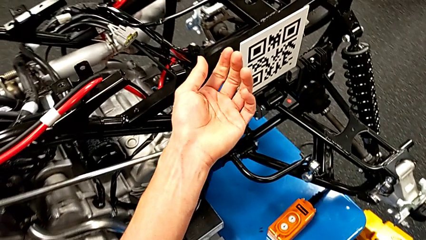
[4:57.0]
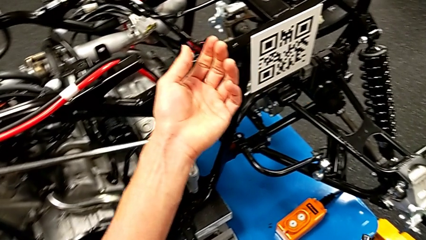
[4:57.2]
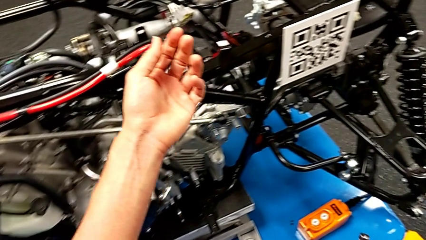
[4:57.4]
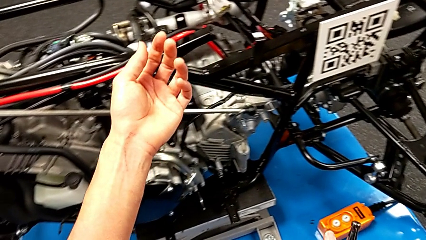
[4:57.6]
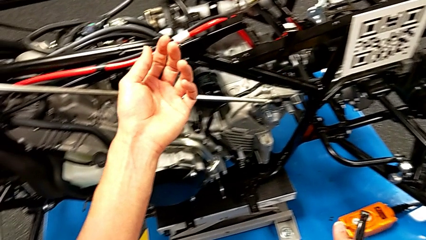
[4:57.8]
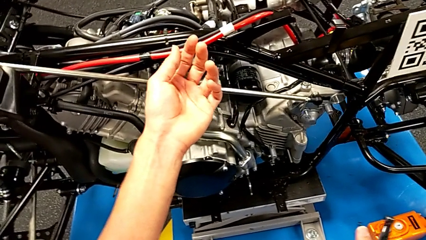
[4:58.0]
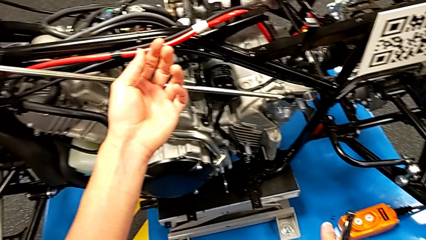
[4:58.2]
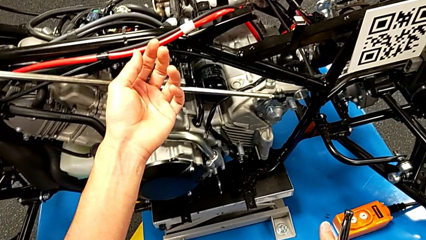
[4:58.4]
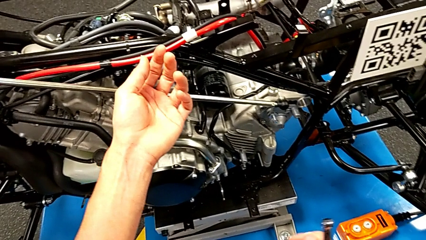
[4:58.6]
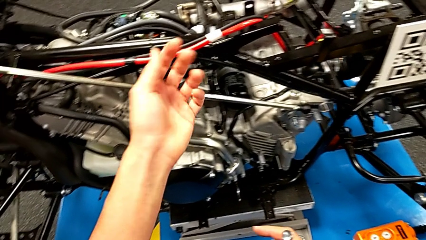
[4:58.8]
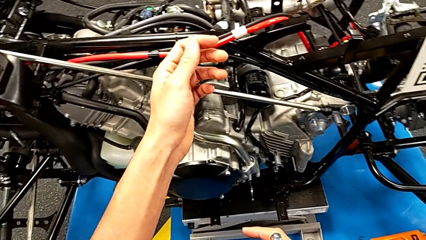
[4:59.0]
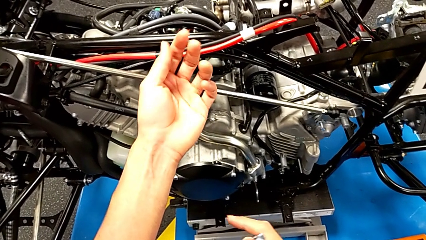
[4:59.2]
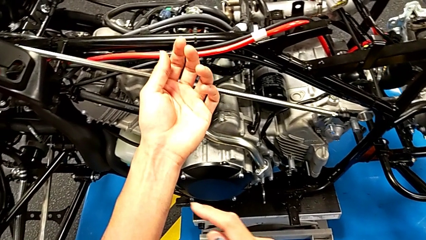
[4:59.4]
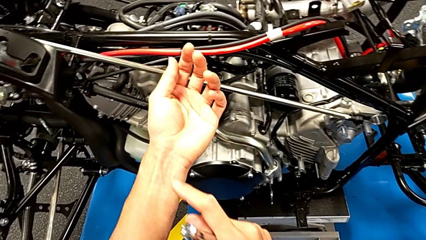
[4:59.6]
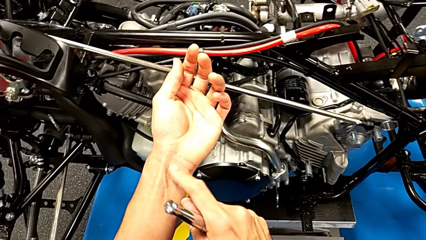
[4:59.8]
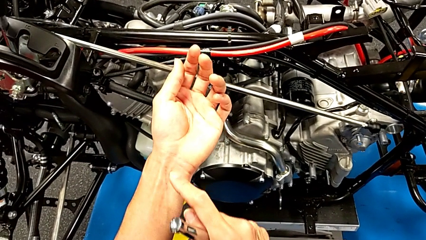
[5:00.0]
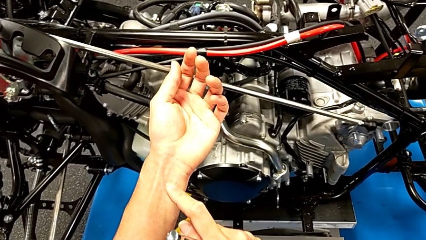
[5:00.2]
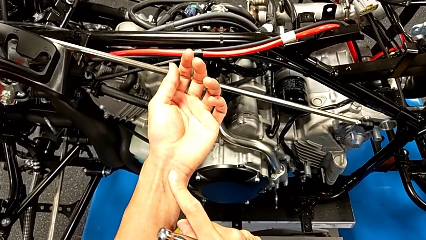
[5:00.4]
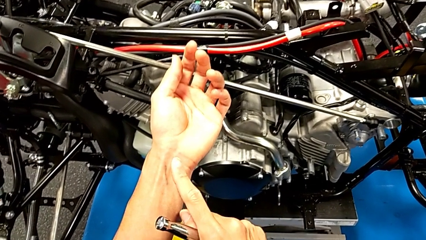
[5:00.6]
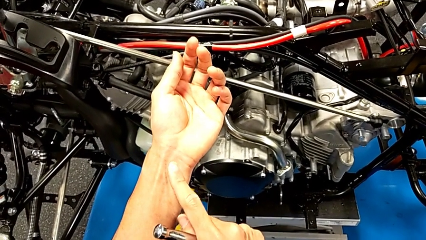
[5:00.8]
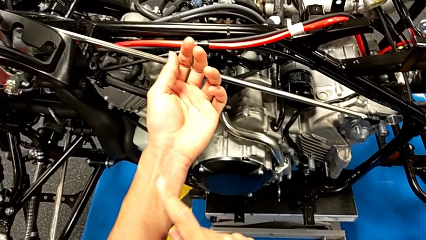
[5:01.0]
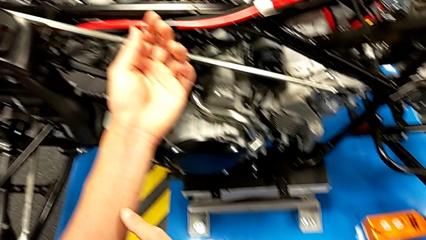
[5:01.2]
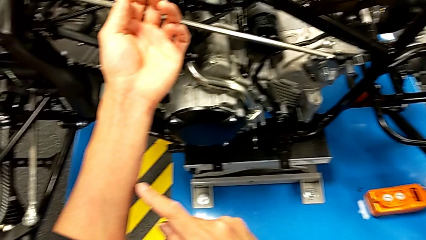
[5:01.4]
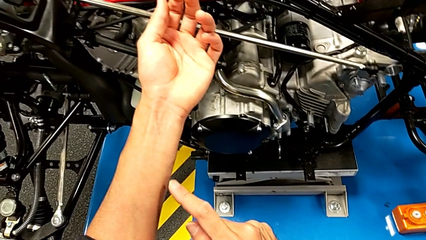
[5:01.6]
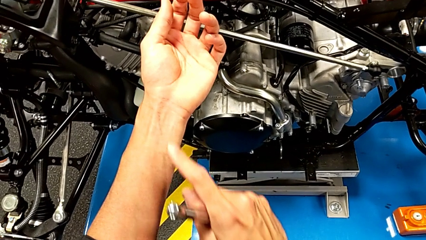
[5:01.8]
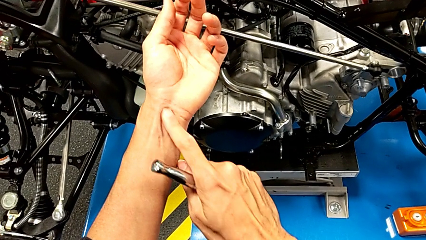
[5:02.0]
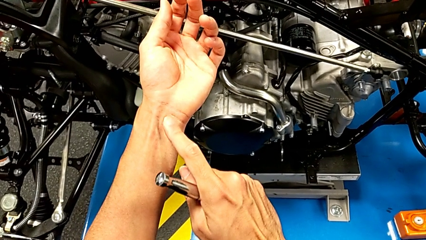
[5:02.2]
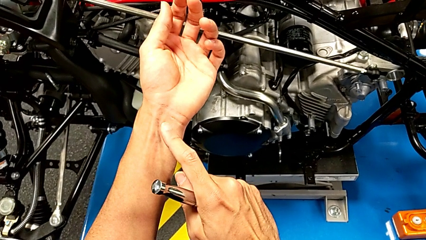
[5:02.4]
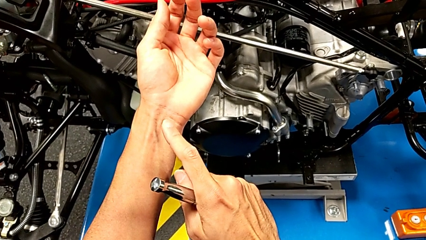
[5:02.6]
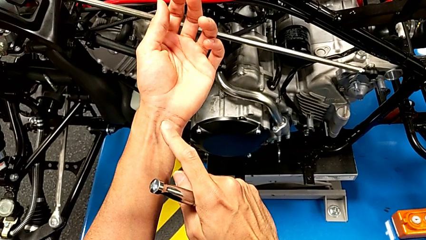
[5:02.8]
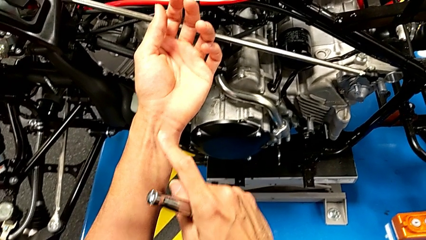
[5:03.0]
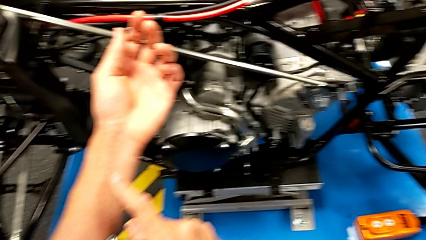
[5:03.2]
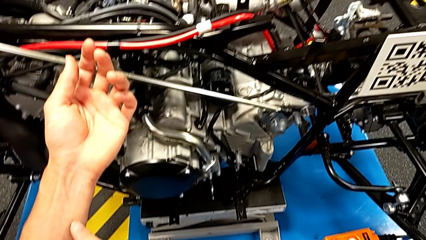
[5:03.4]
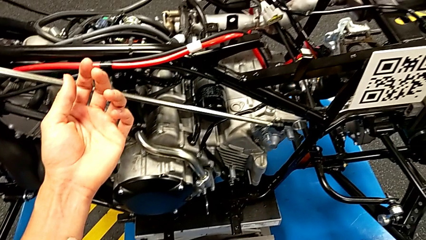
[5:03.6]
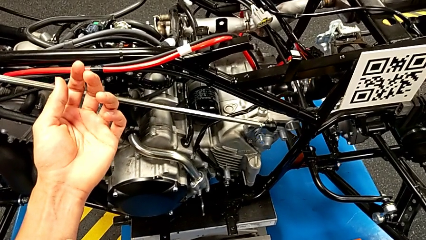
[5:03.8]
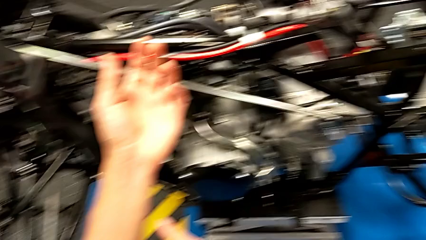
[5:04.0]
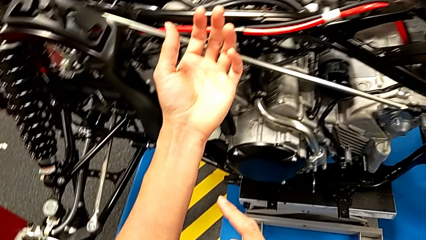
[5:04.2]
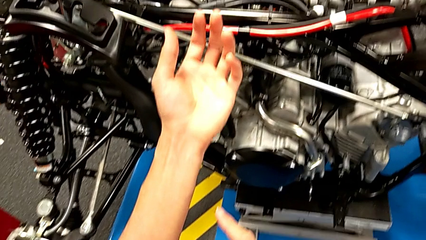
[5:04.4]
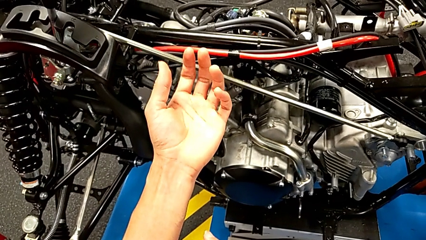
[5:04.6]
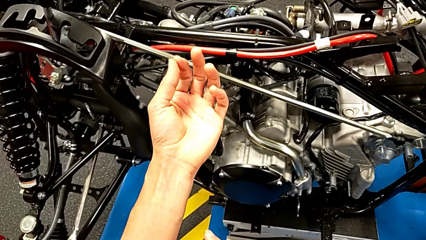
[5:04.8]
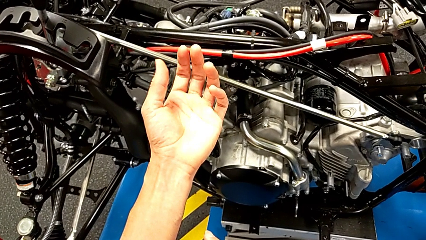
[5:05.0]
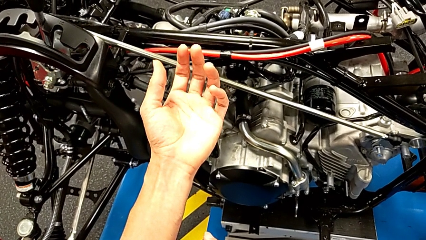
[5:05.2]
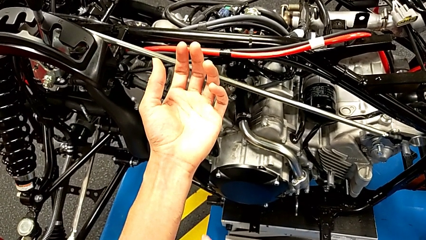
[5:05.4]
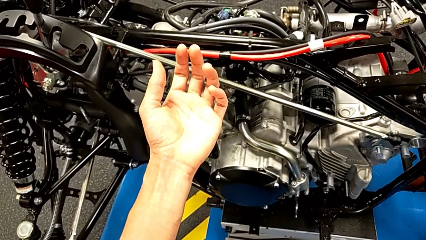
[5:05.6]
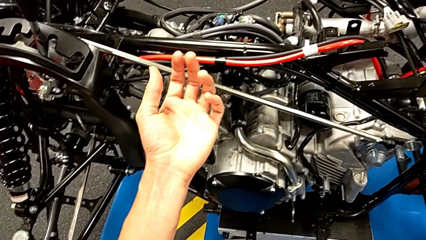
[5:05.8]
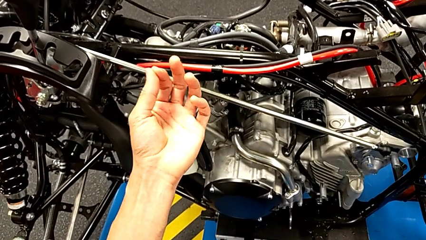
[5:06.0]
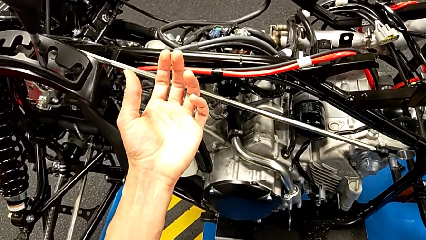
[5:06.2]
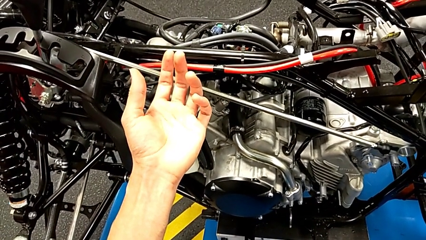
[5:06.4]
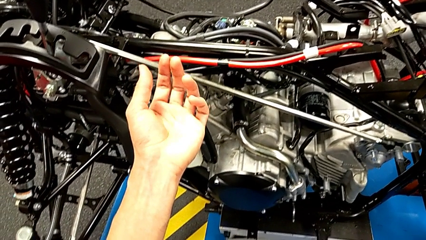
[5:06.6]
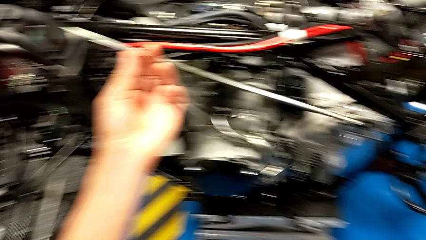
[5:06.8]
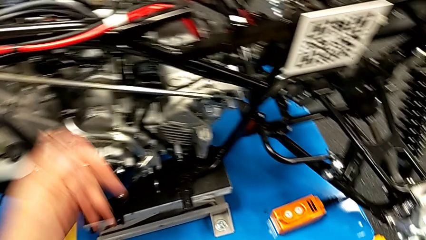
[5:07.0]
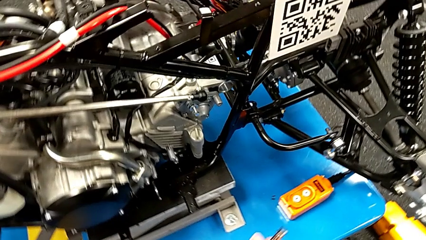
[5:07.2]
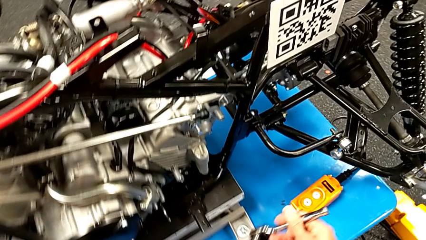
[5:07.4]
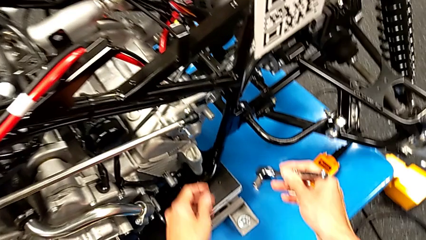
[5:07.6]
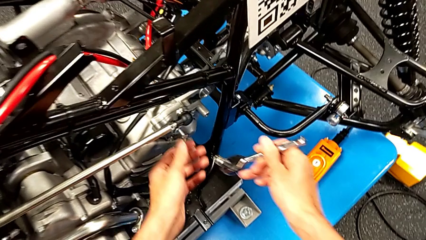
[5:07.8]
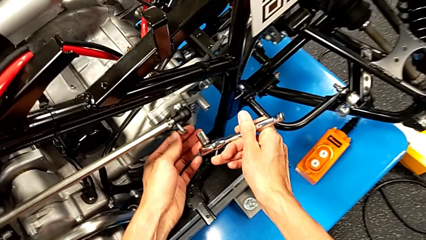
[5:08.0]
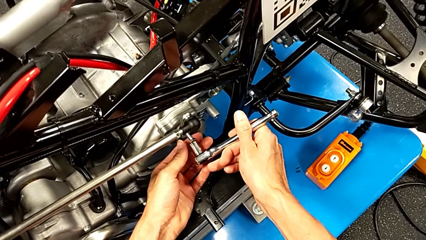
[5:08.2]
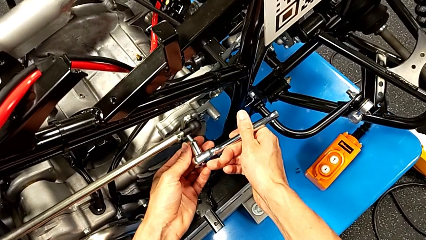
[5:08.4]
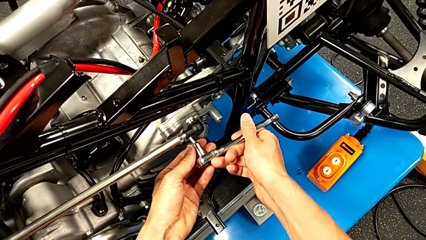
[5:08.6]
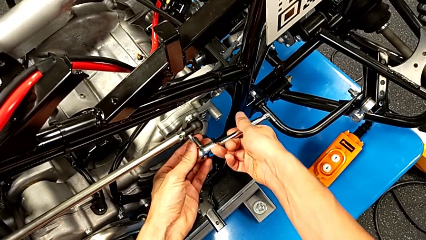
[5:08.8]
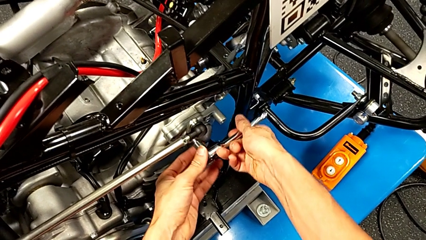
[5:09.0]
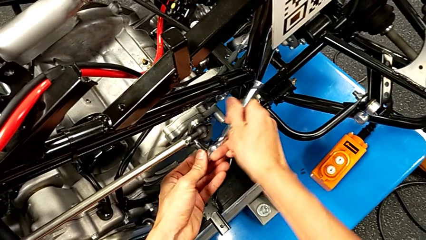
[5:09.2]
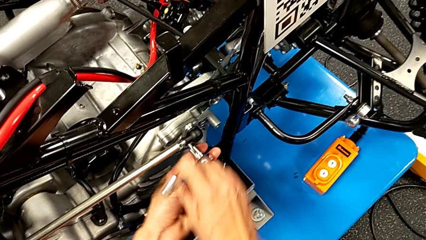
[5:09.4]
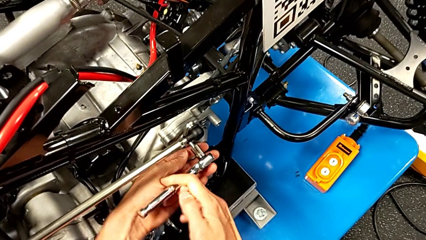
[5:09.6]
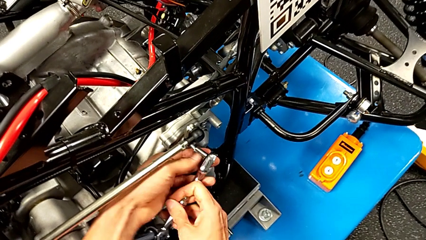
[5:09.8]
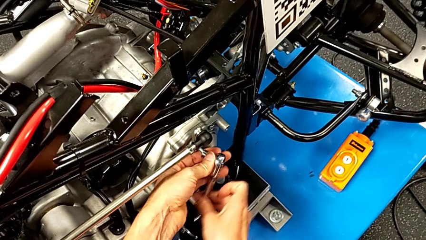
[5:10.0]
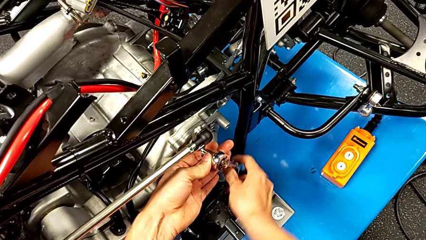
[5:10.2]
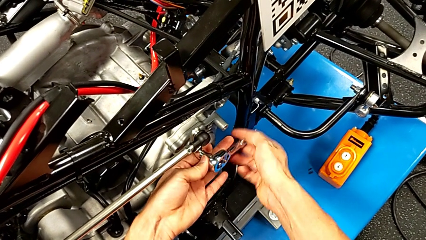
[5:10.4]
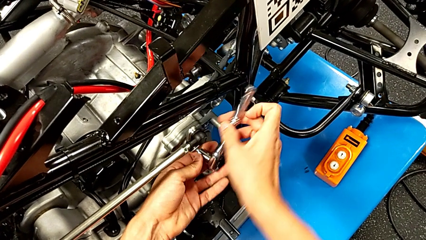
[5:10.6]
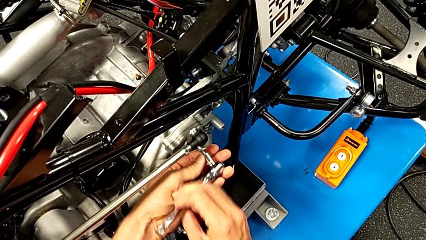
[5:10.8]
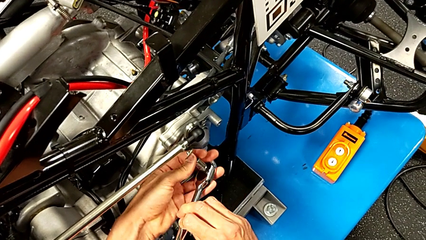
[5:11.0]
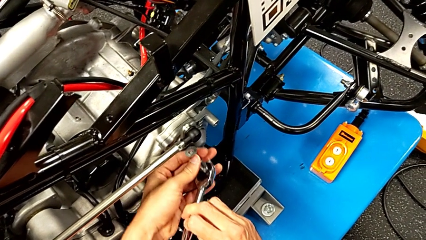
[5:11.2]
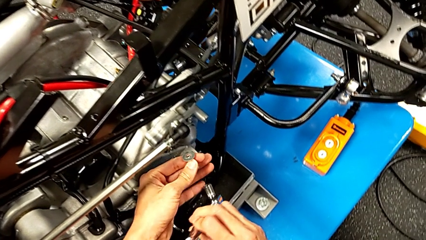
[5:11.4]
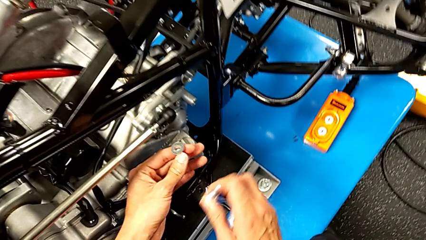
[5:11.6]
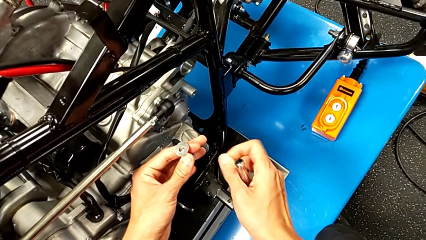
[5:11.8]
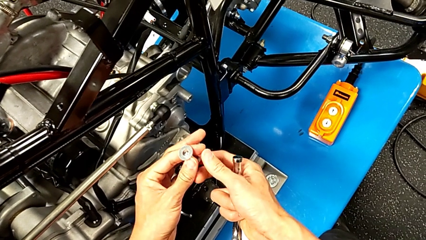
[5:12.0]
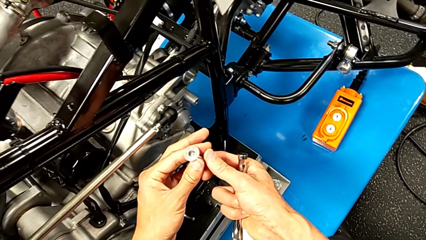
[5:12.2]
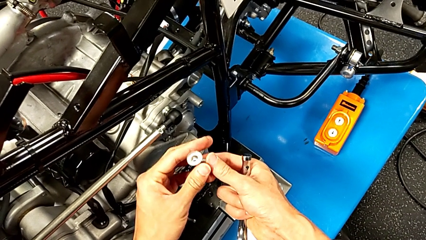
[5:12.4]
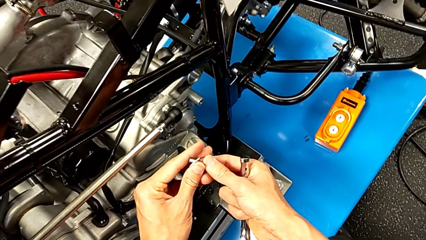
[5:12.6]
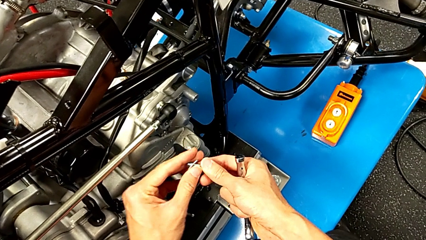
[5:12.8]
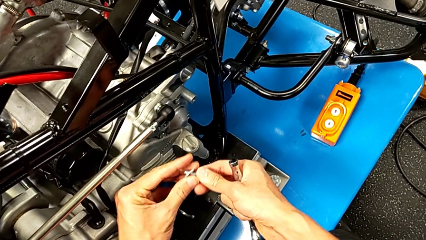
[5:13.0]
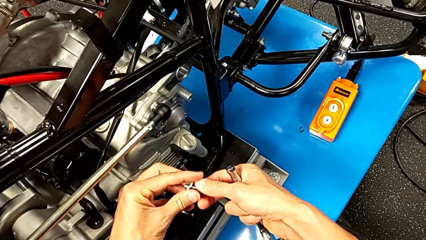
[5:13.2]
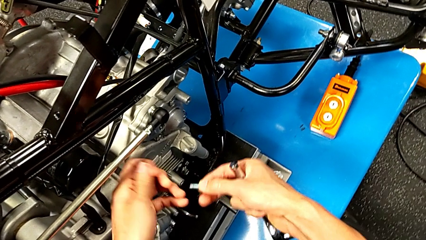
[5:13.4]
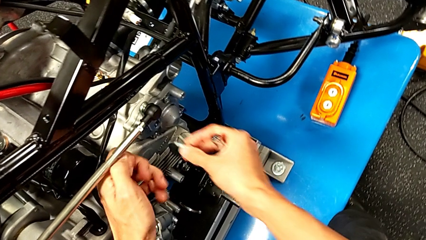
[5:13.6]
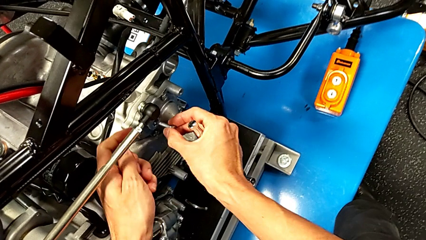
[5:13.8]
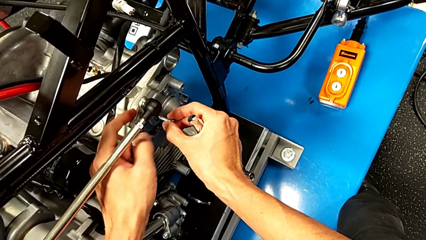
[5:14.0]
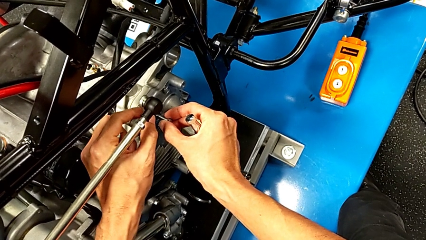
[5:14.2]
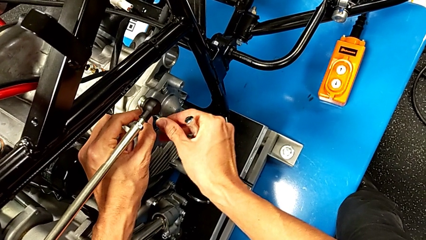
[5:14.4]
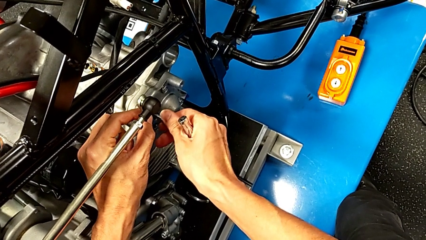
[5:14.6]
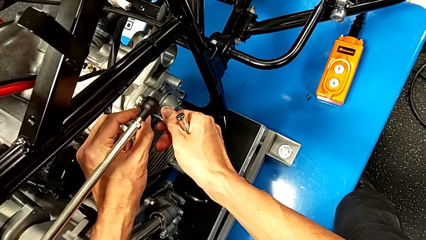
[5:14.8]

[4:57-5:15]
The camera wearer is unscrewing the shift arm. They insert the ratchet, unscrew the bolt, withdraw the ratchet, withdraw the bolt, withdraw the washer and insert the bolt.
